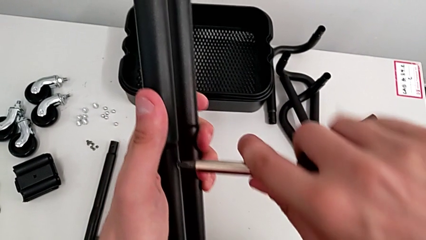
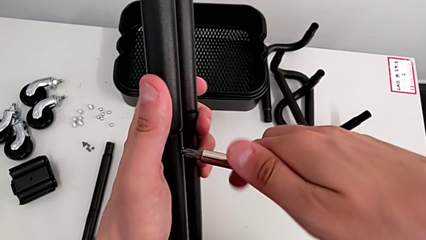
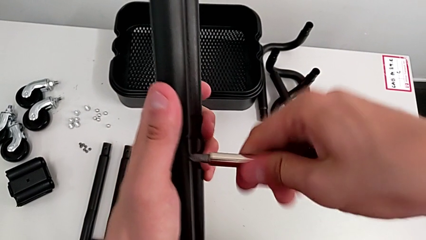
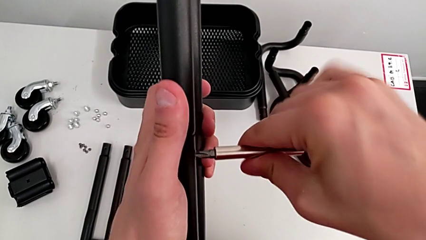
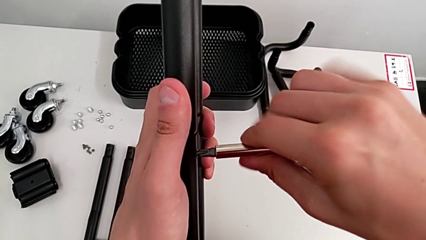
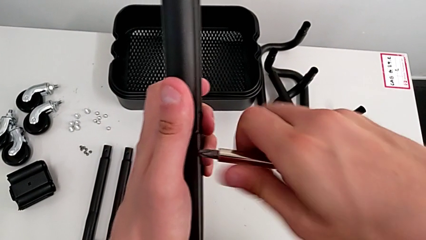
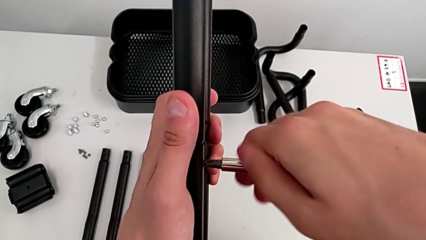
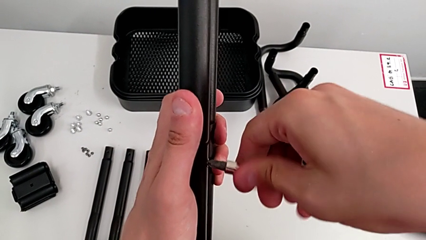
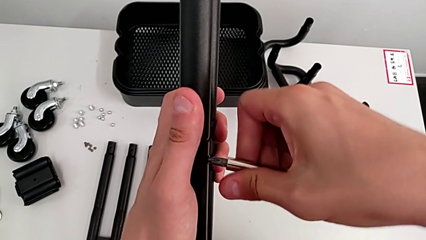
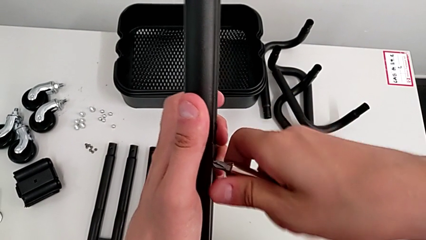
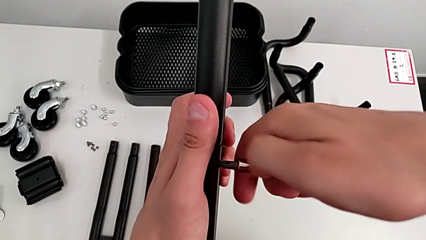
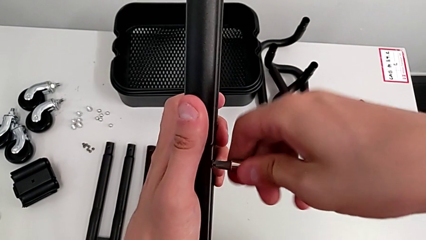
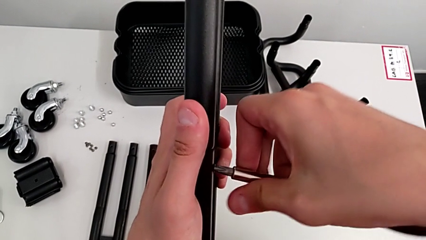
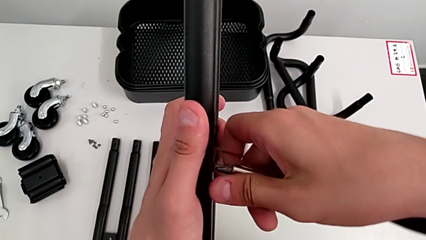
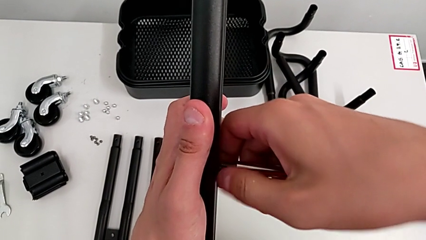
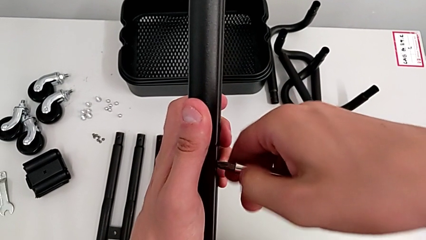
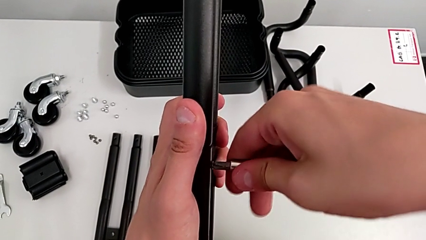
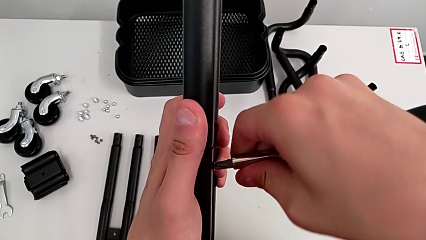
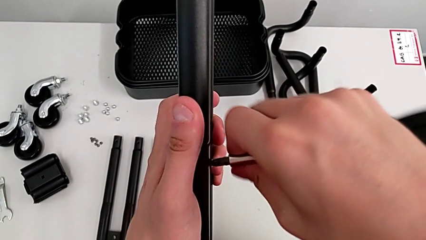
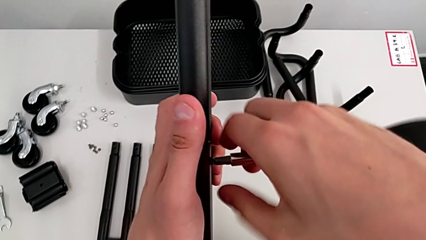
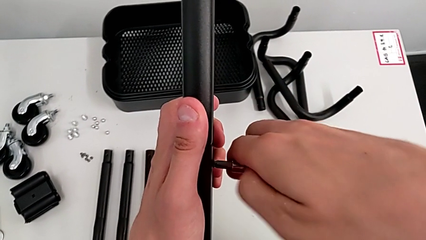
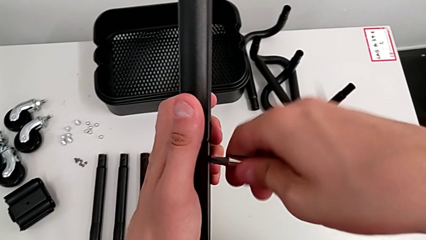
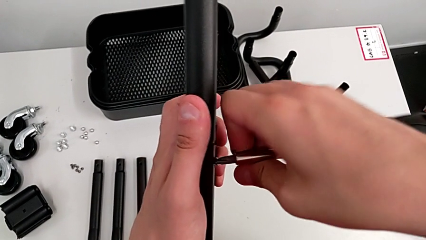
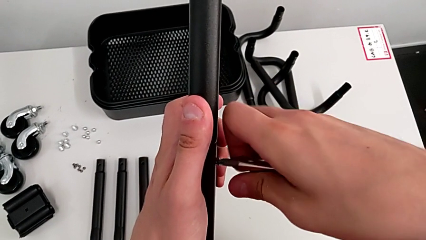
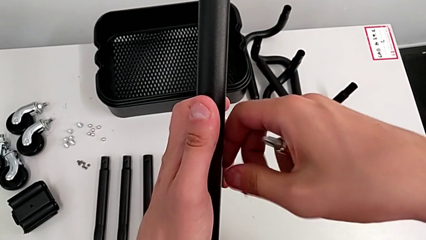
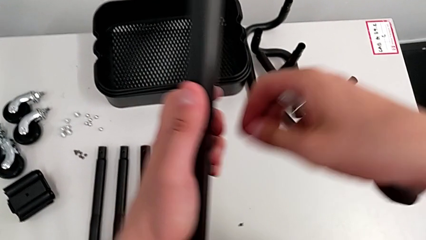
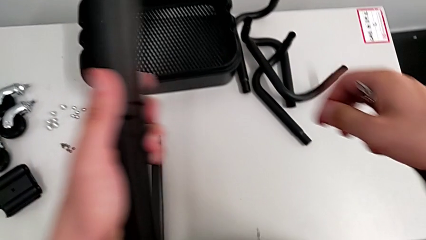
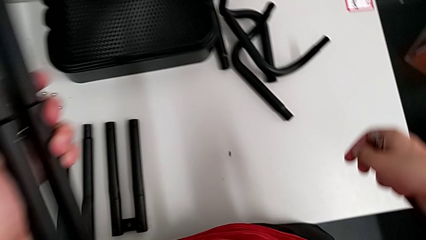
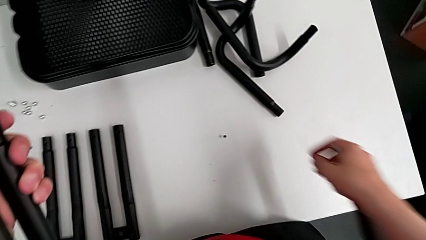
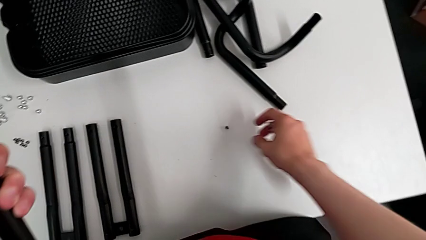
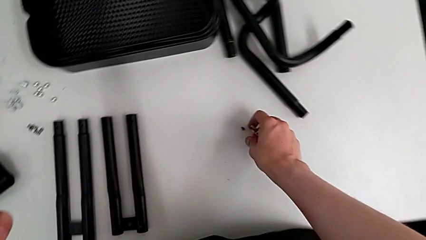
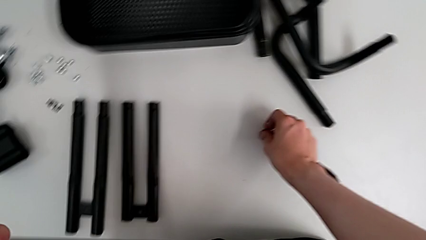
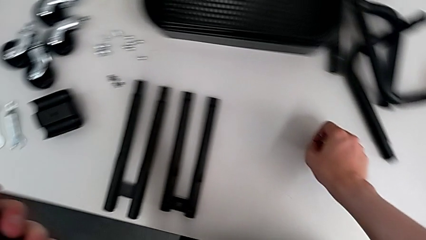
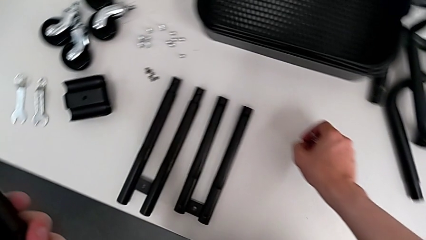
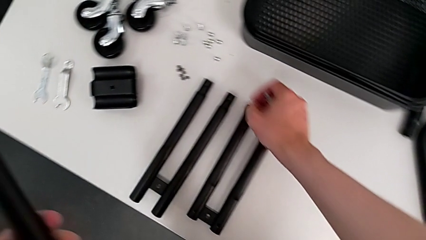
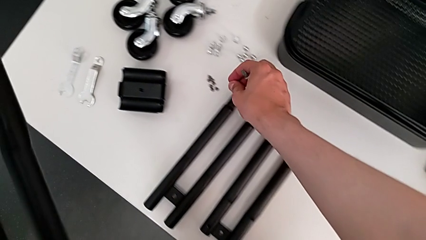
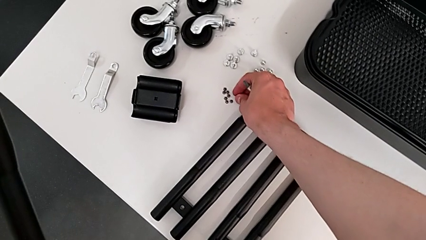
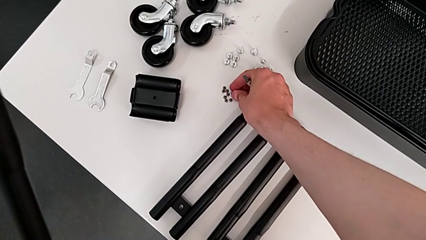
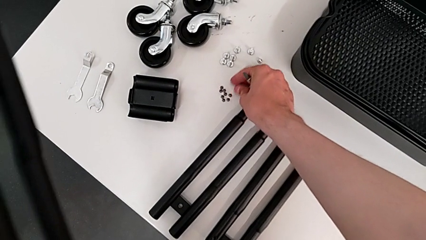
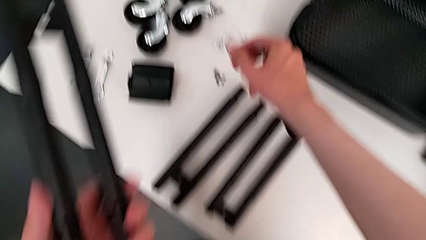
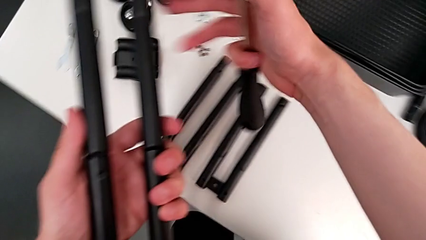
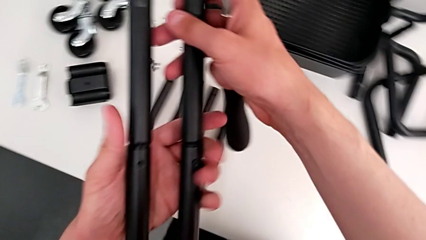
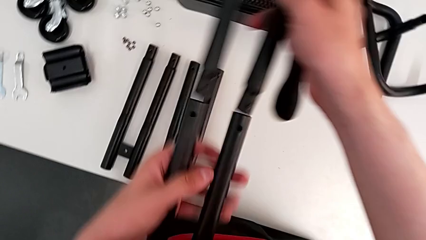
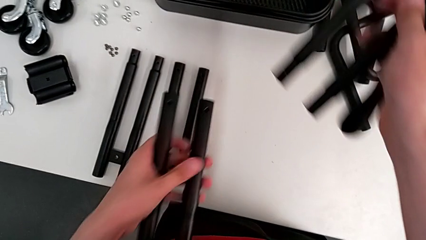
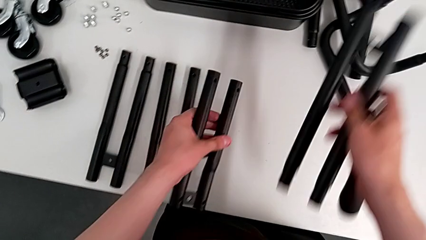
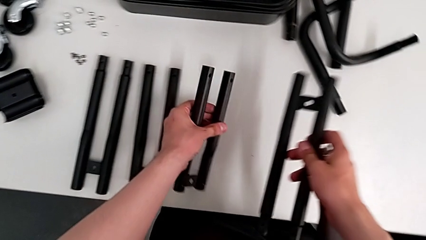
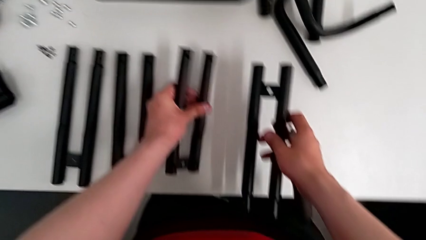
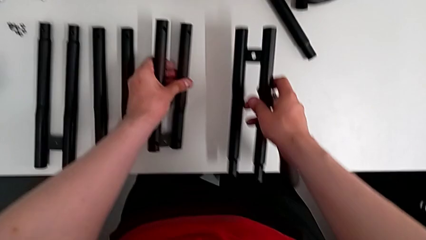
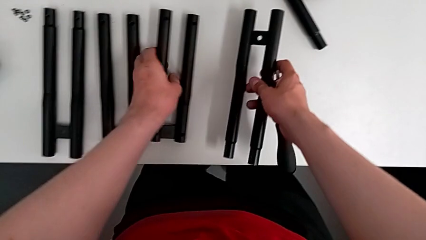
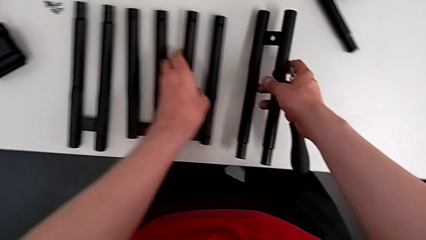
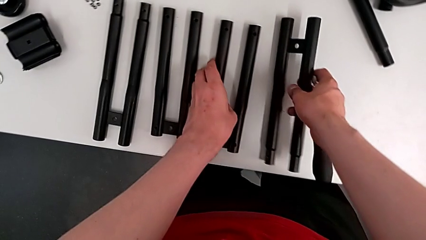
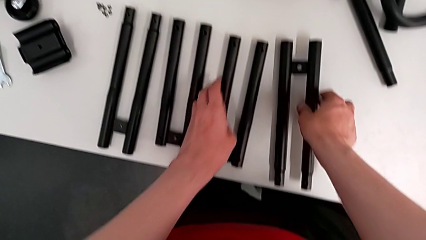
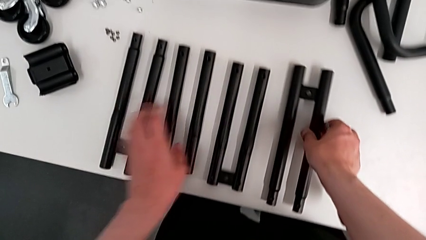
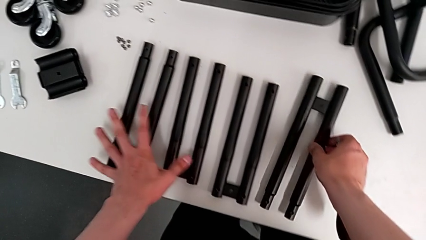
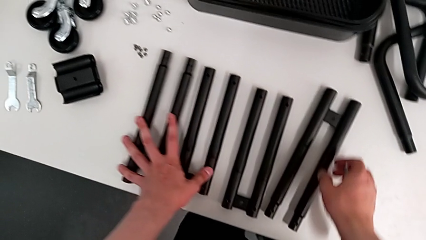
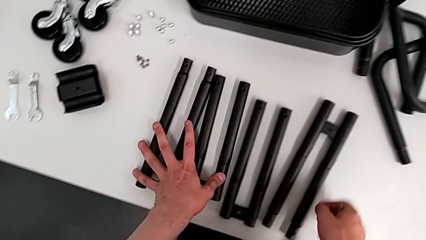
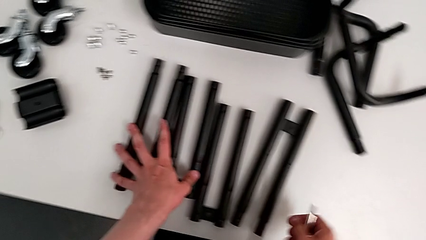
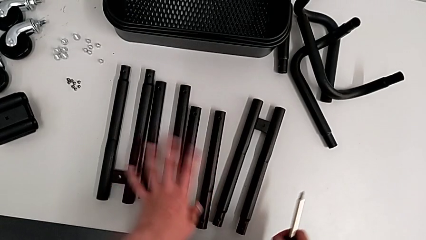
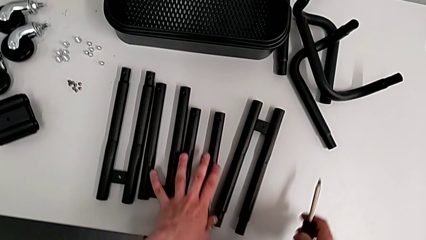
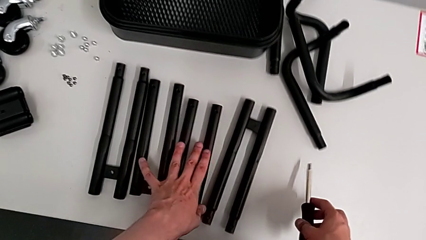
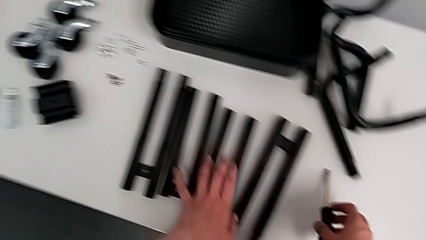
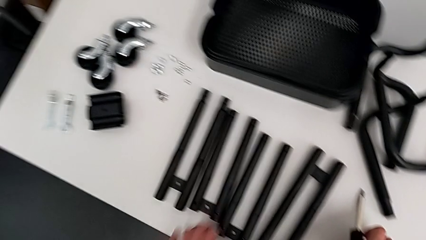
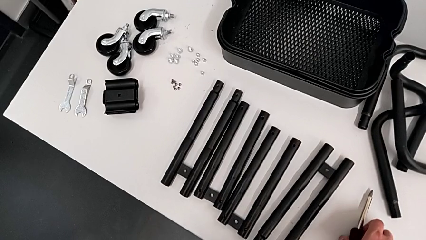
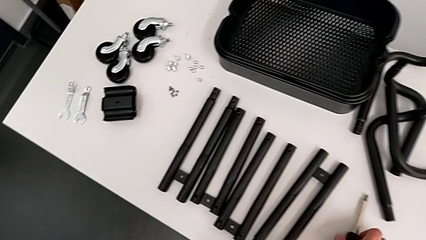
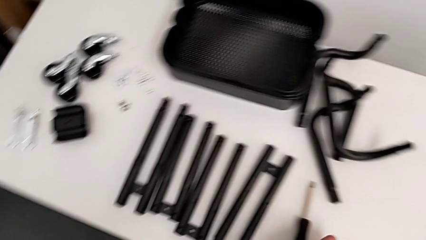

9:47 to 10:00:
The camera wearer is disassembling the second side bar of the shelf's frame. They unscrew the eighth leg, drop it, grab it and place it. They withdraw the second leg and drop it.
